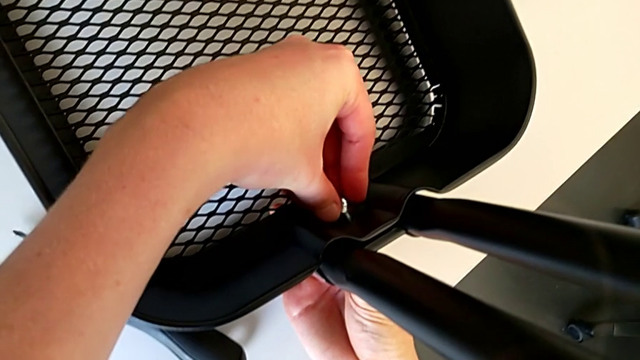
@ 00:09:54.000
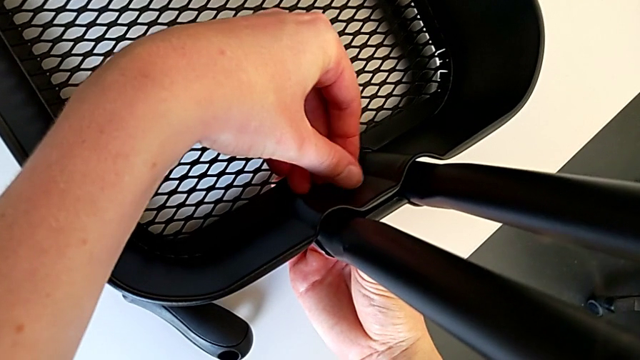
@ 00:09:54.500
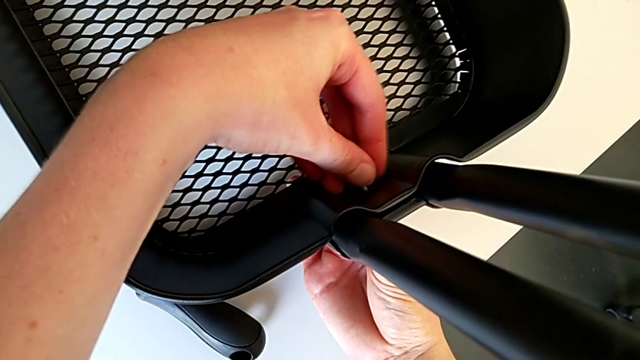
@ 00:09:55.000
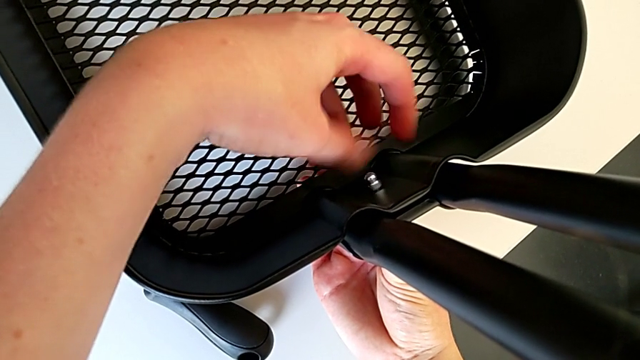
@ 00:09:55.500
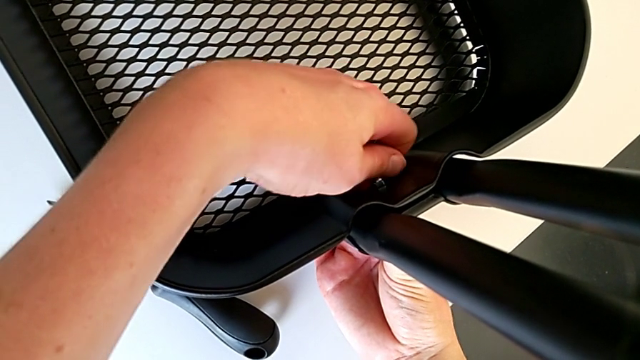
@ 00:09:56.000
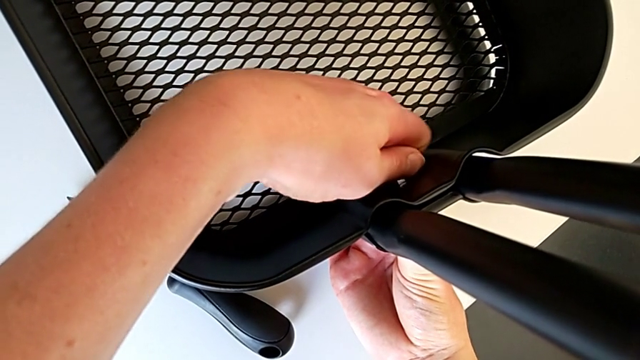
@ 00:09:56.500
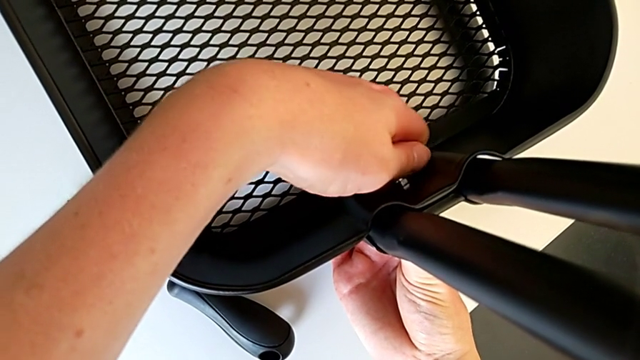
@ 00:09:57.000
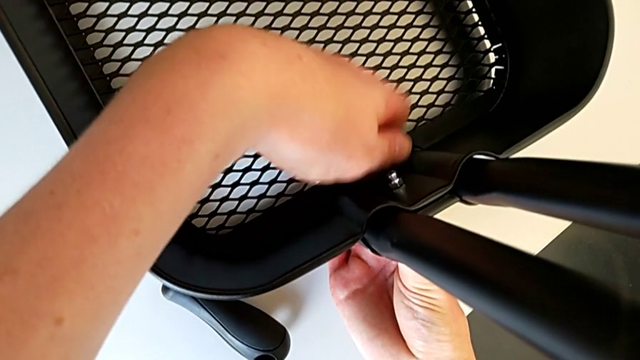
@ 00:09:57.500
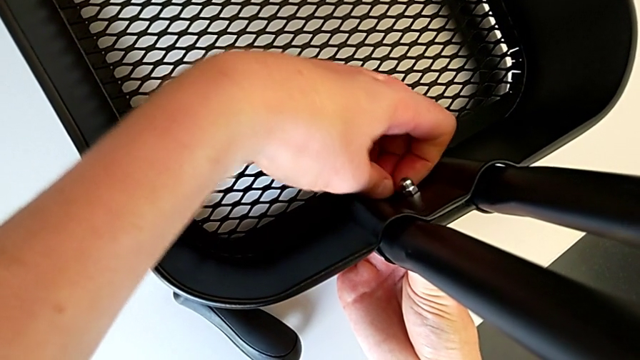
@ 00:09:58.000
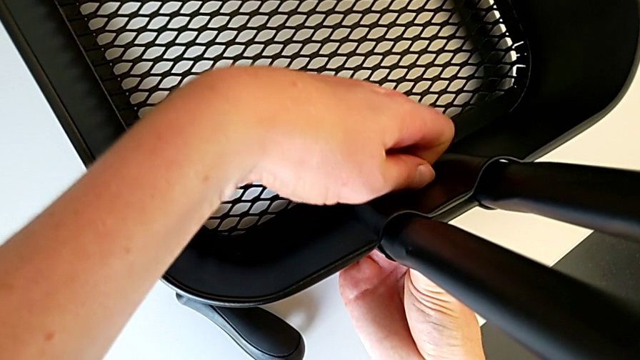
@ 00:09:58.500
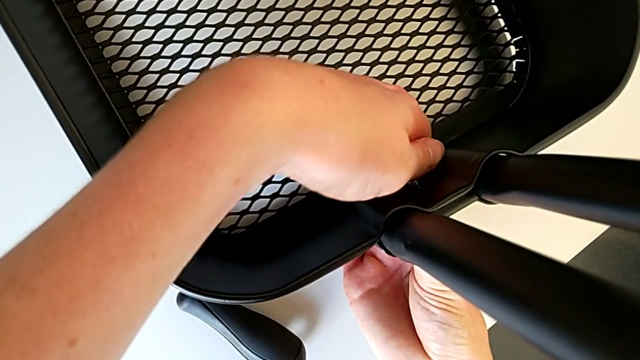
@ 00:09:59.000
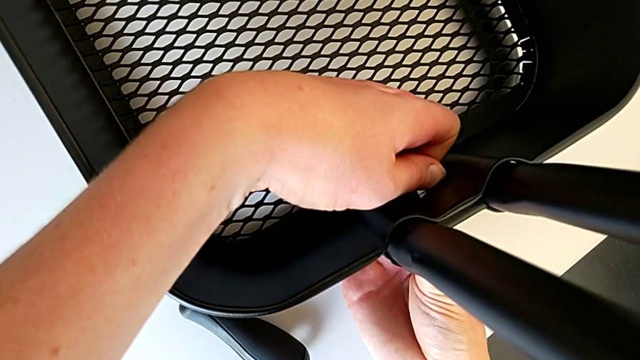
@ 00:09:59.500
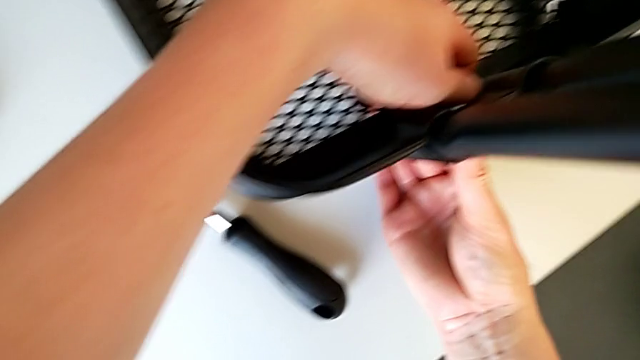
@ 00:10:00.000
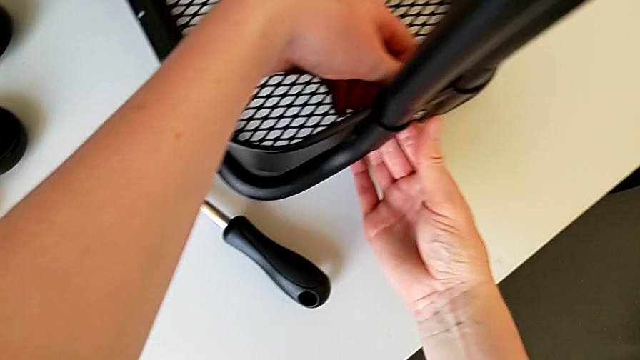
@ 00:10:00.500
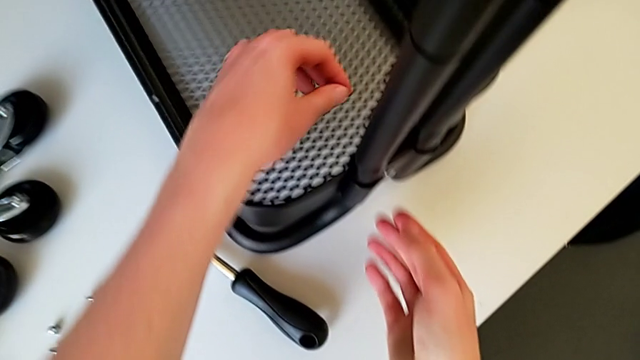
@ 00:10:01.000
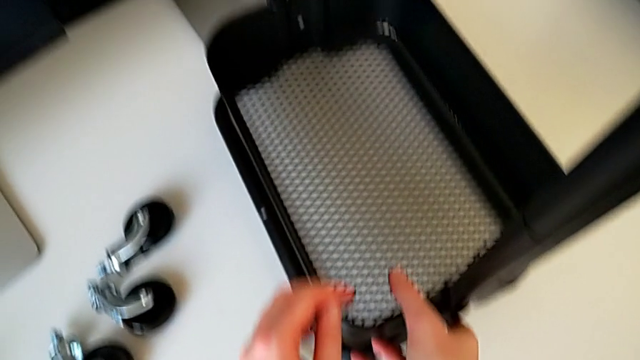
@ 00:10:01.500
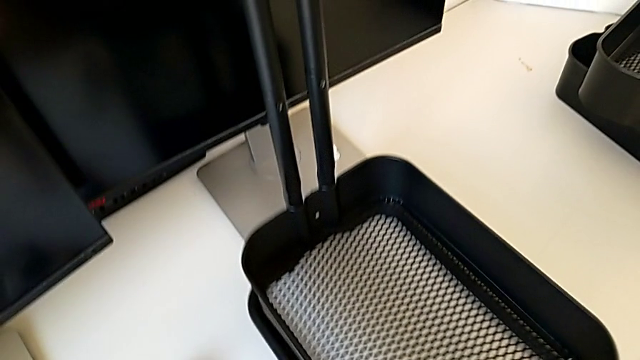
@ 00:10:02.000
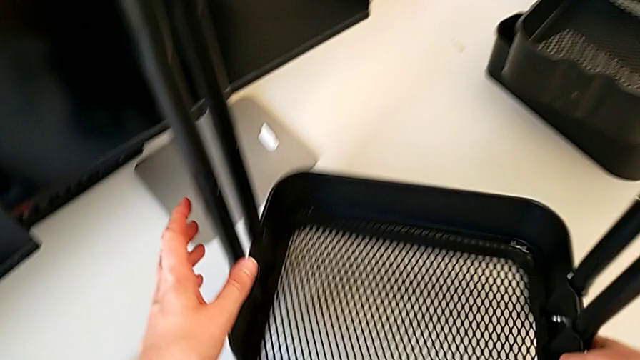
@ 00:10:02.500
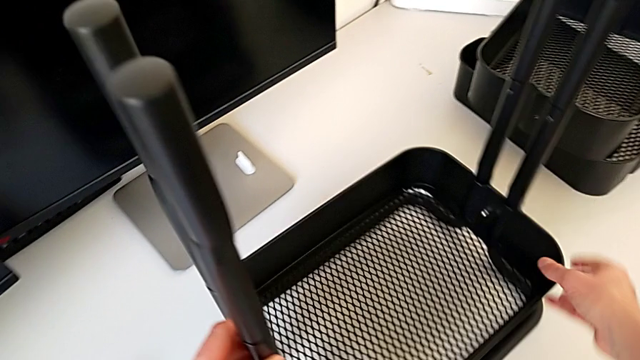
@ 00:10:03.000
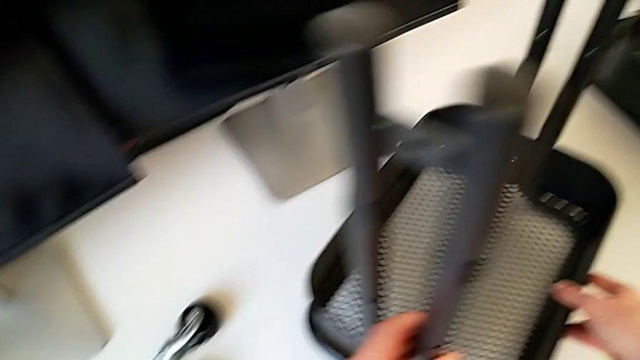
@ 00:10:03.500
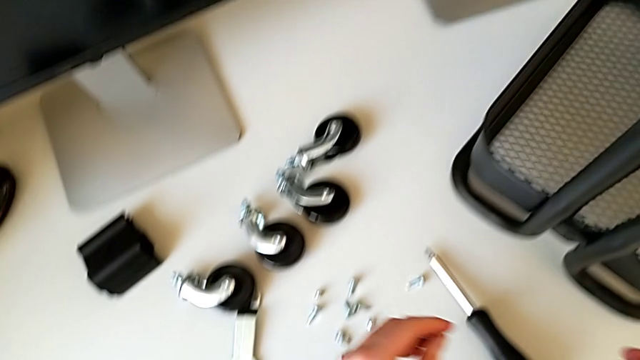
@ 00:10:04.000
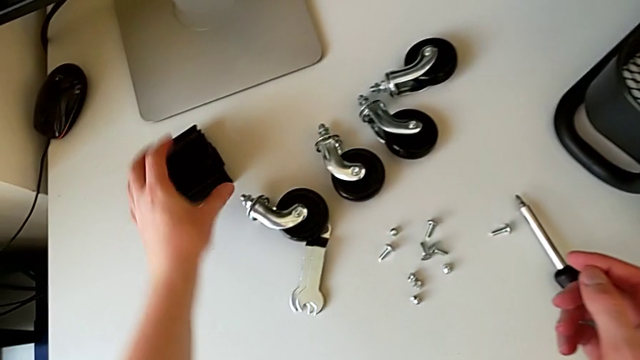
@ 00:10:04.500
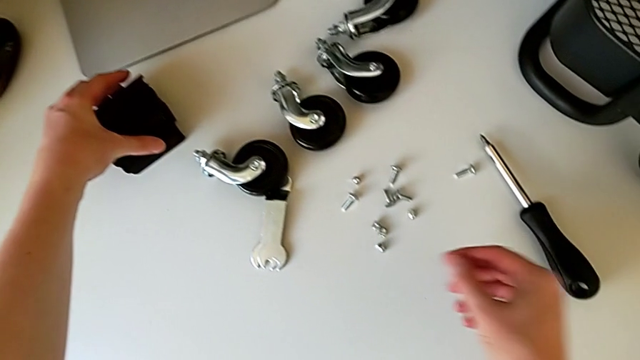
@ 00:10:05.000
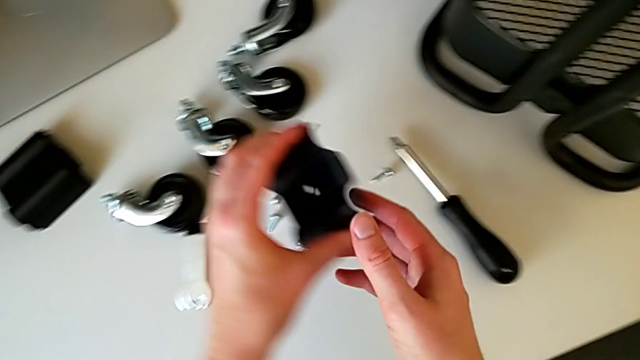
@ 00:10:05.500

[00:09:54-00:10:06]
The camera wearer is placing the tray at the bottom. They insert the hexagon cap nut, rotate the utility cart and grab the bracket.

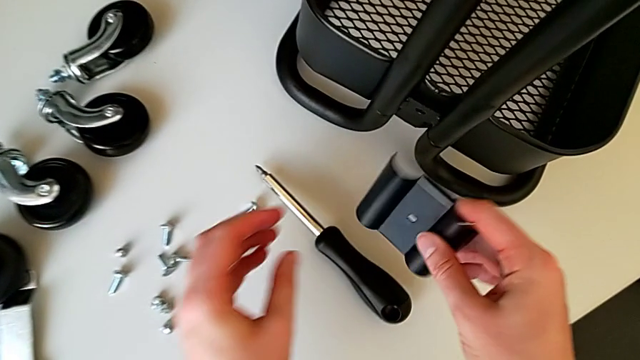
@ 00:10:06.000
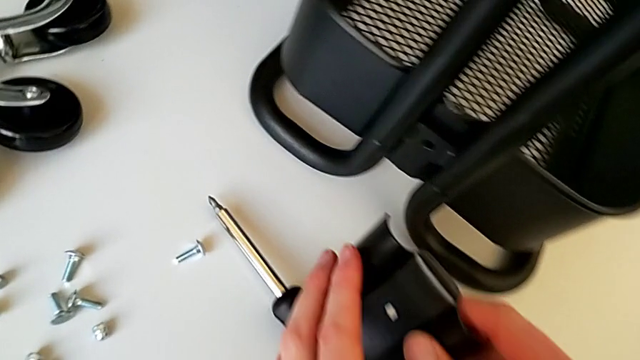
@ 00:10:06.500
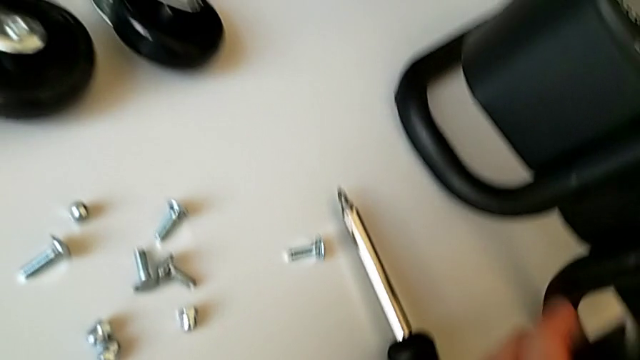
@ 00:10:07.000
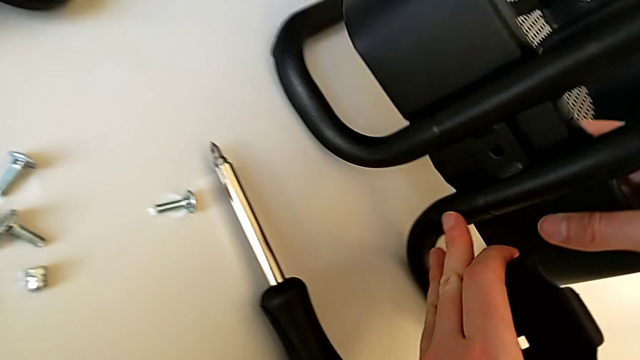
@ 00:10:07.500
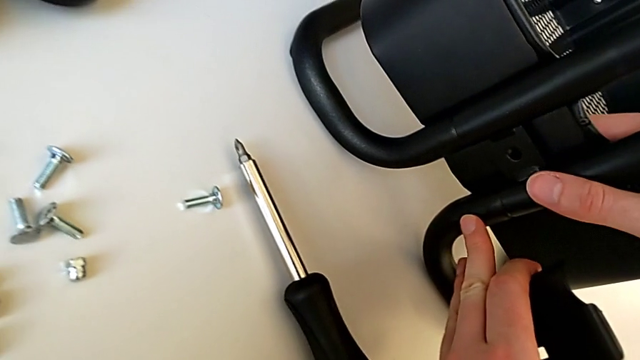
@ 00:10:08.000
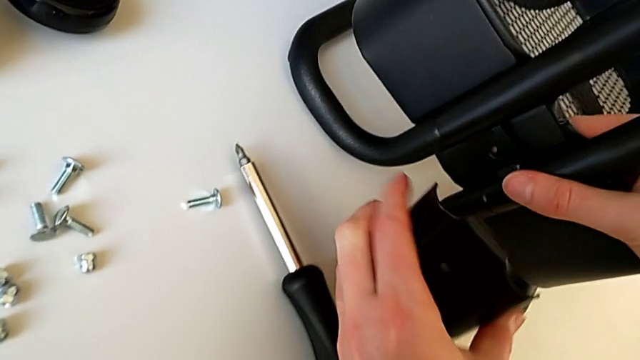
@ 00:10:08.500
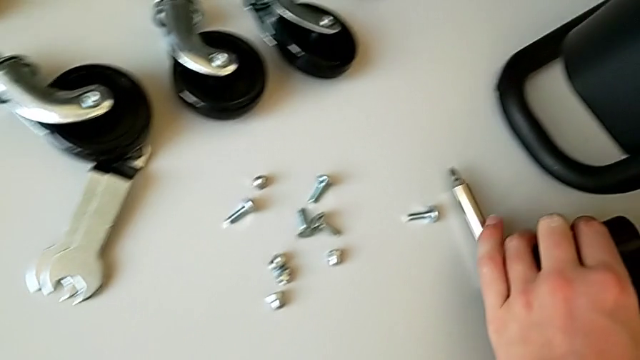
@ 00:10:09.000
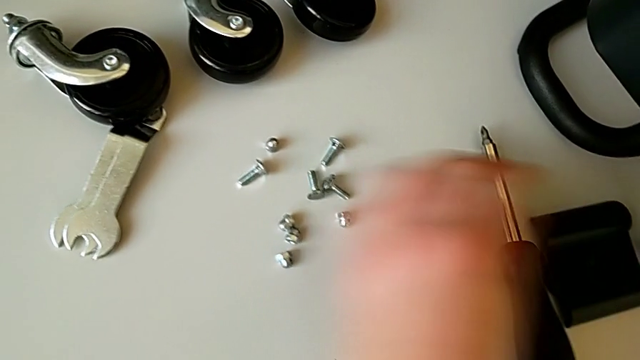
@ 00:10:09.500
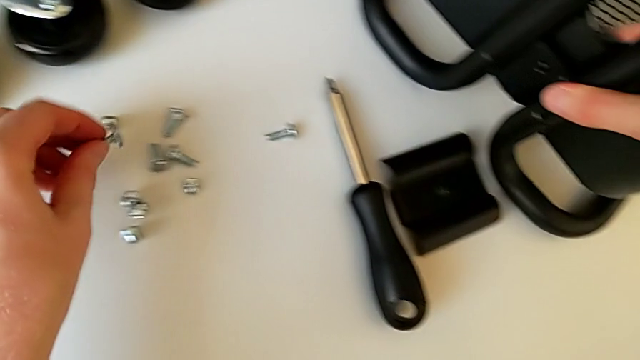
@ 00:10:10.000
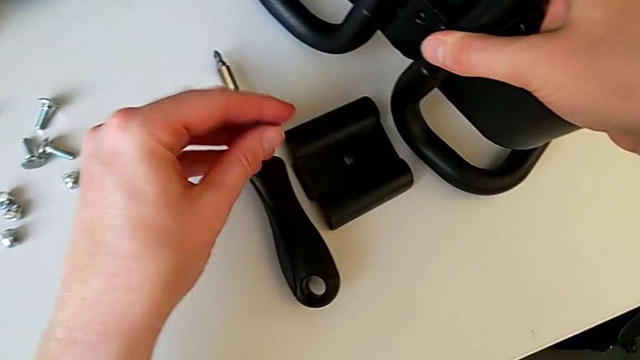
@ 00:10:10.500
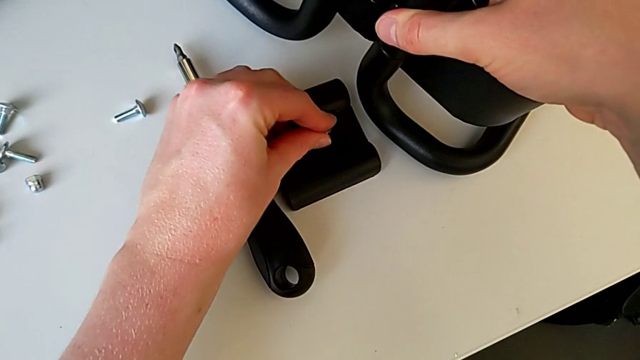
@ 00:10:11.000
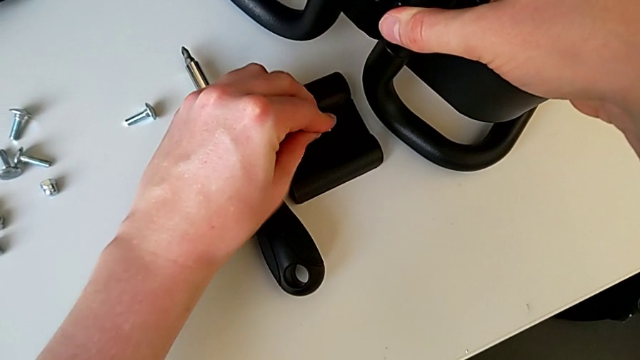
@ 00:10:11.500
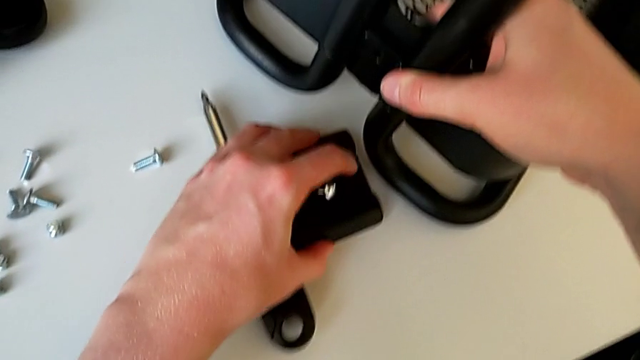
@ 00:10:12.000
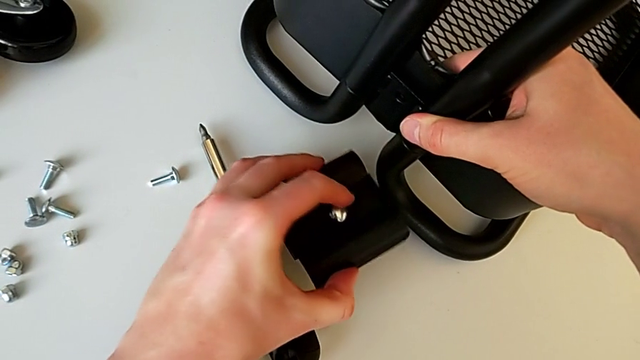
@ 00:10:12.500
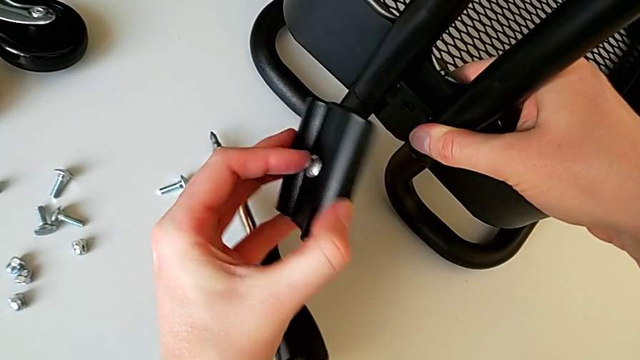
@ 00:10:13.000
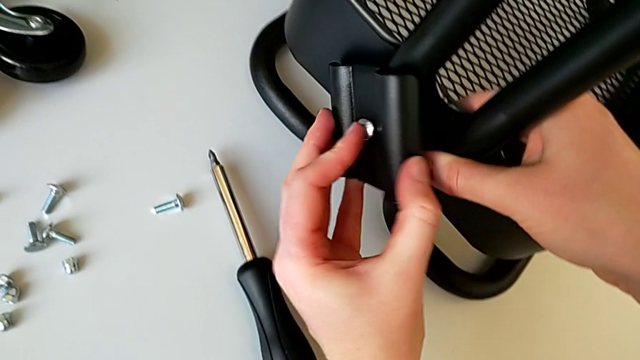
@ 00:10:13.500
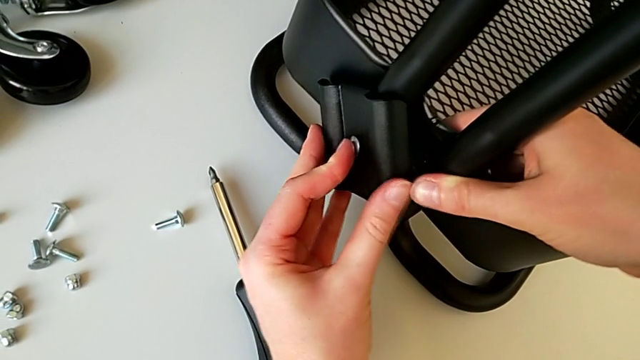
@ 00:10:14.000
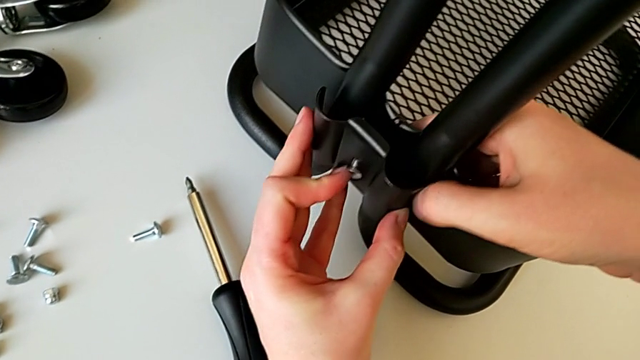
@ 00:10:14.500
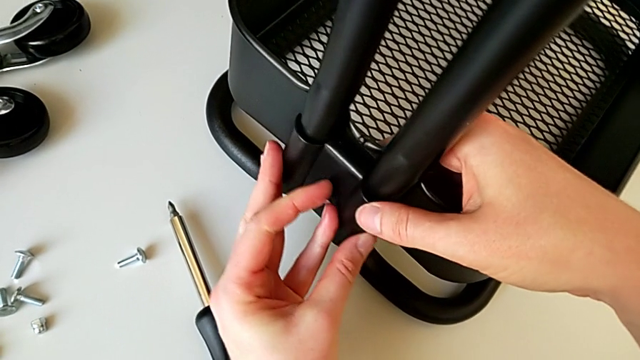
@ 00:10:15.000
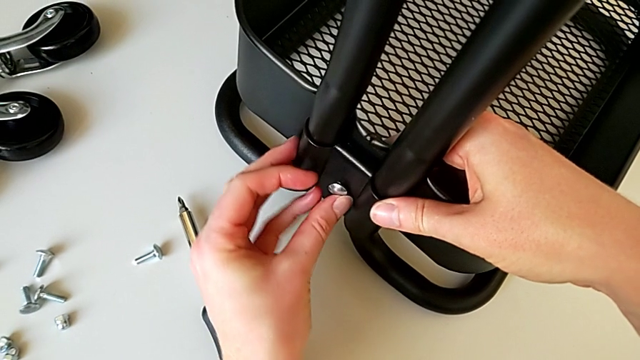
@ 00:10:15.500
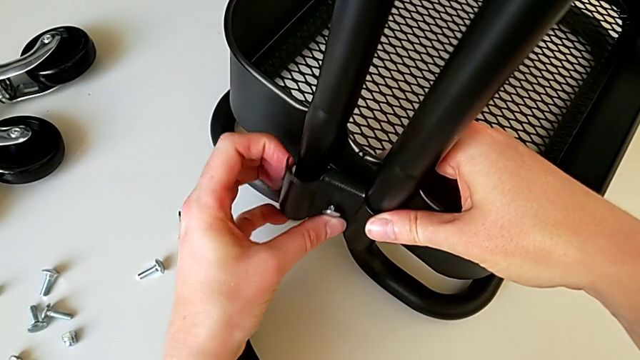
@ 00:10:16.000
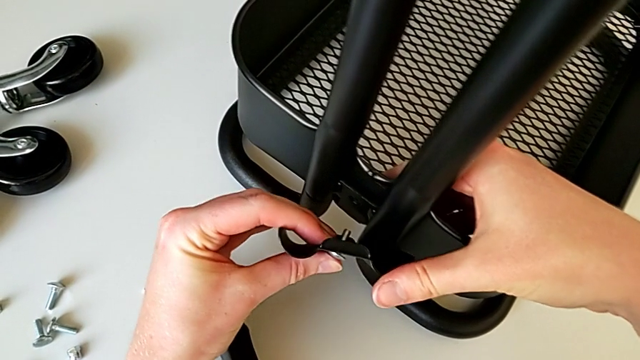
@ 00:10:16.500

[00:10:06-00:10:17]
The camera wearer is placing the tray at the bottom. They assemble the bracket, place it, grab the bolt, insert it, grab the bracket, assemble it, align the bolt and withdraw the bracket.
